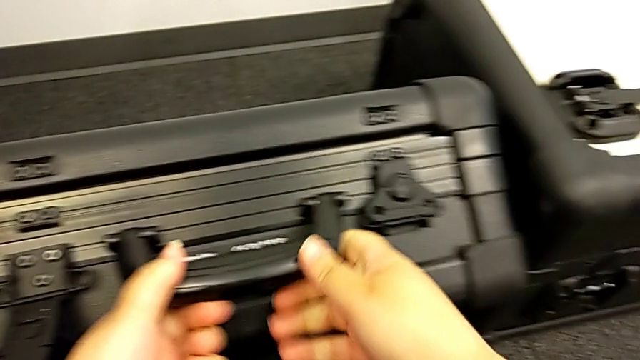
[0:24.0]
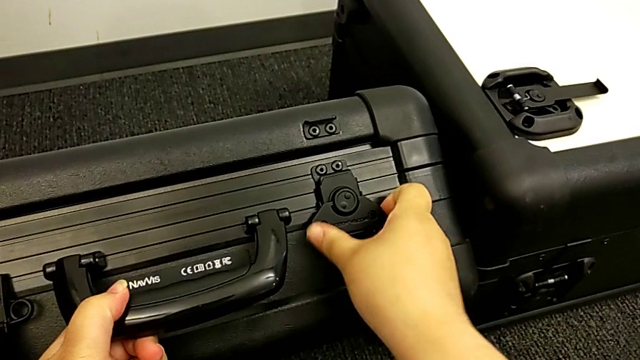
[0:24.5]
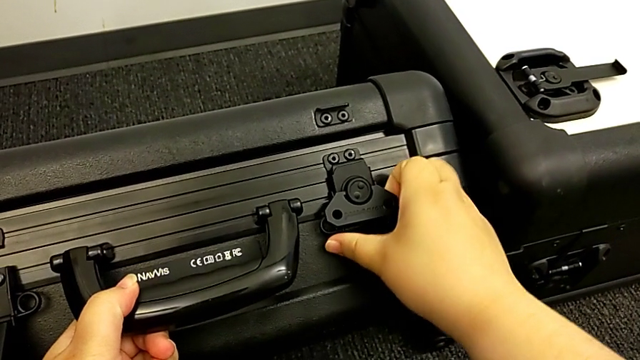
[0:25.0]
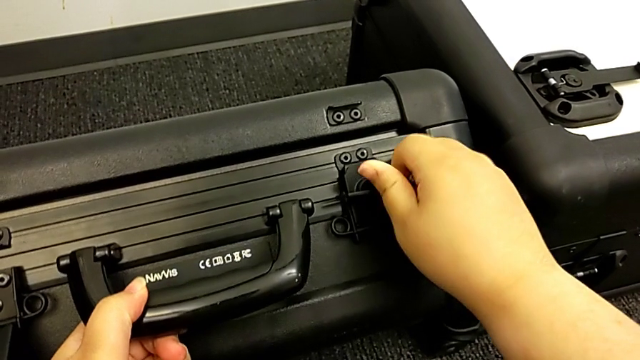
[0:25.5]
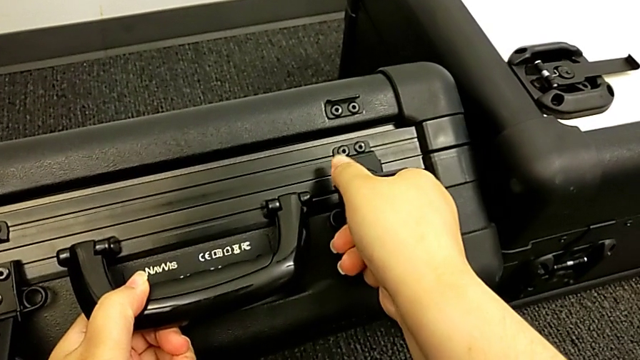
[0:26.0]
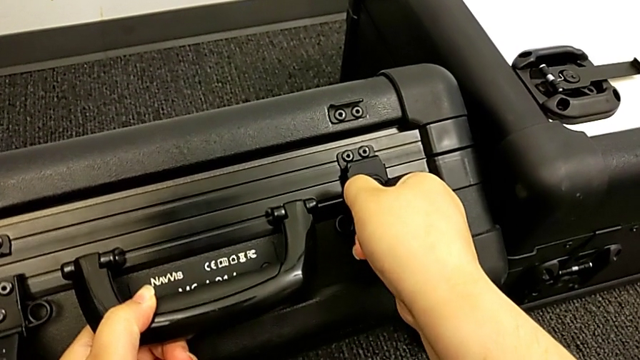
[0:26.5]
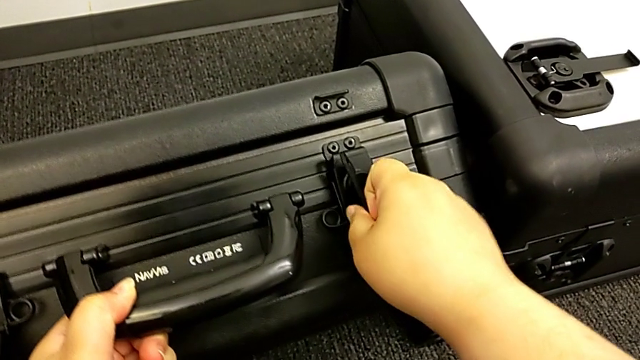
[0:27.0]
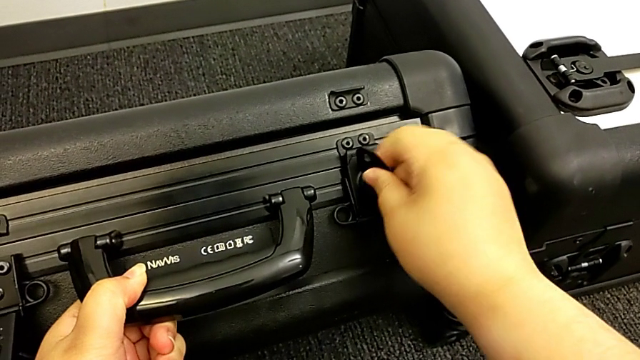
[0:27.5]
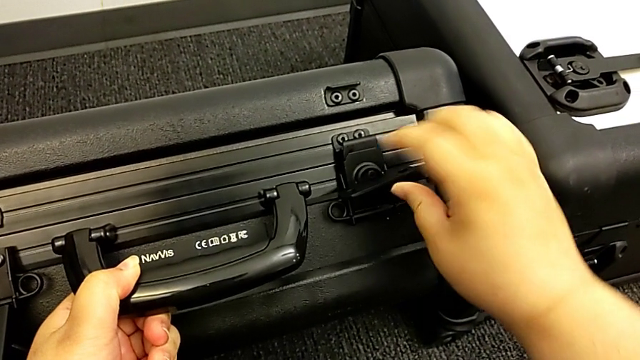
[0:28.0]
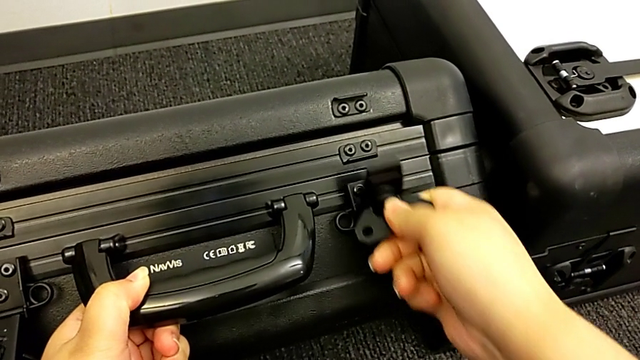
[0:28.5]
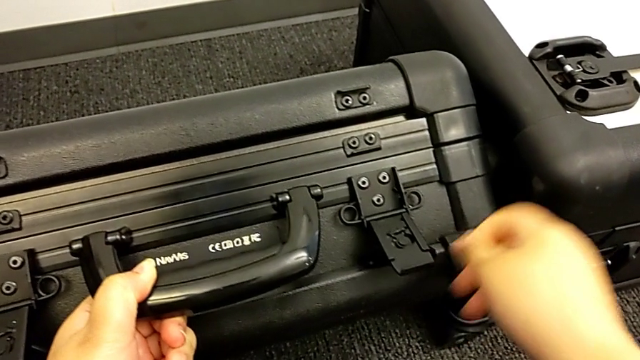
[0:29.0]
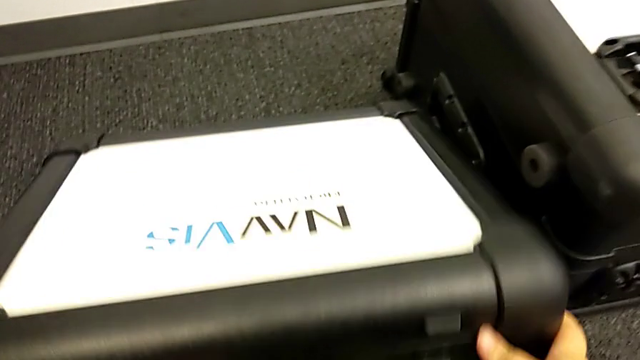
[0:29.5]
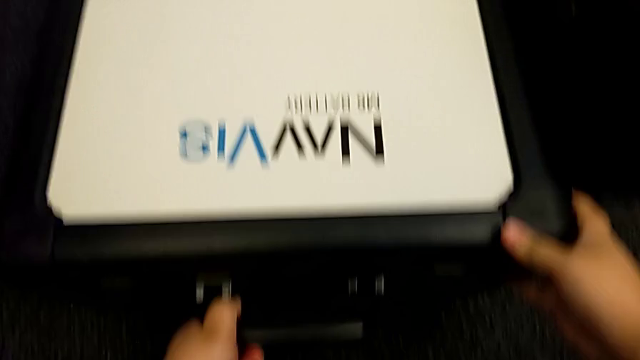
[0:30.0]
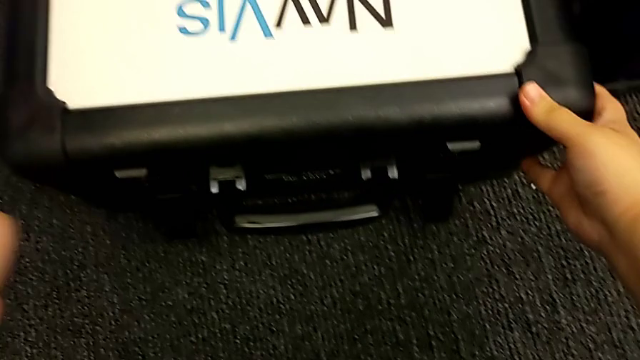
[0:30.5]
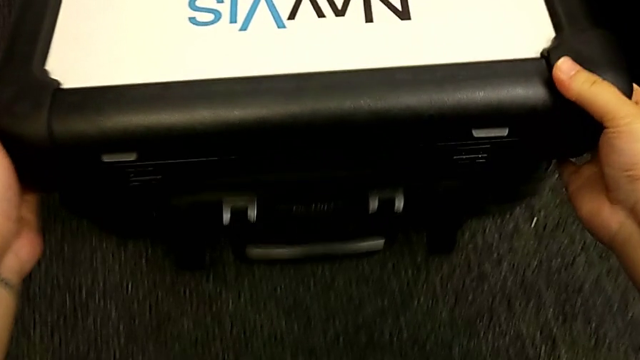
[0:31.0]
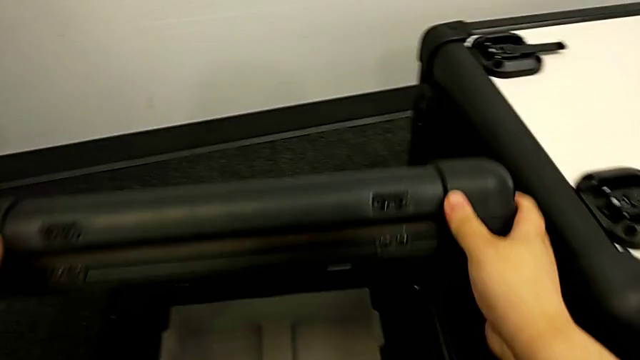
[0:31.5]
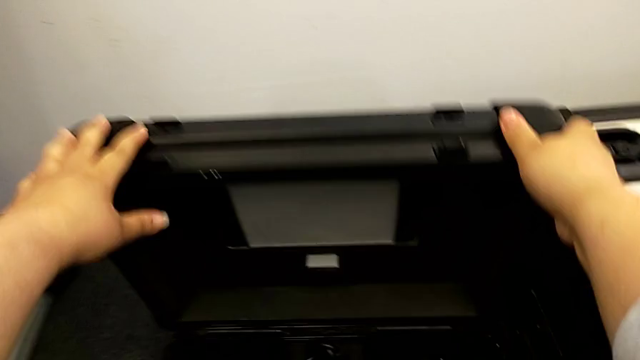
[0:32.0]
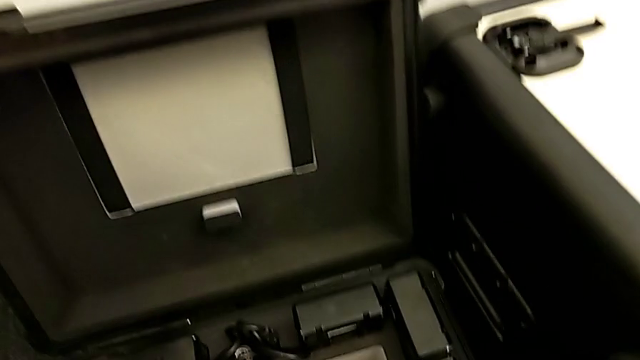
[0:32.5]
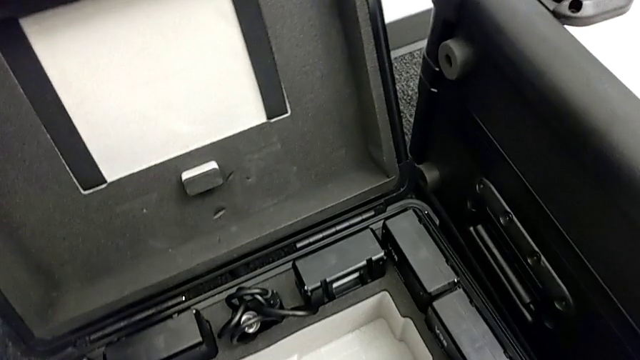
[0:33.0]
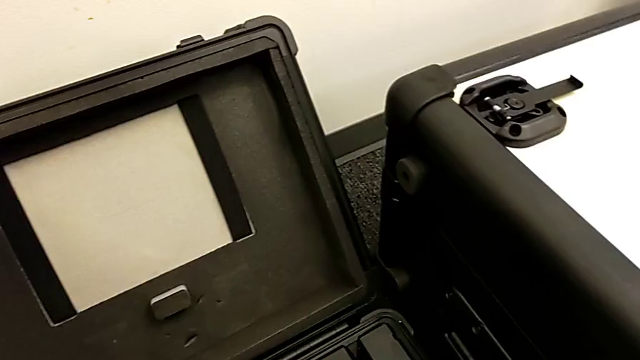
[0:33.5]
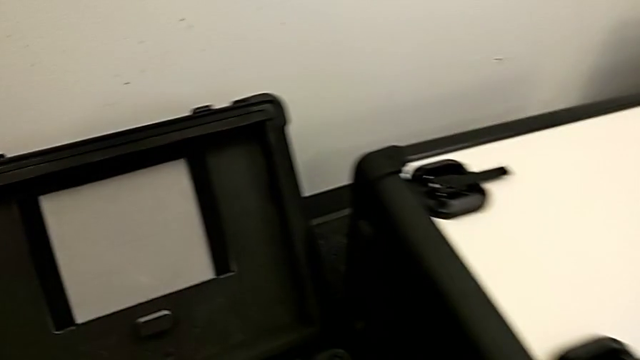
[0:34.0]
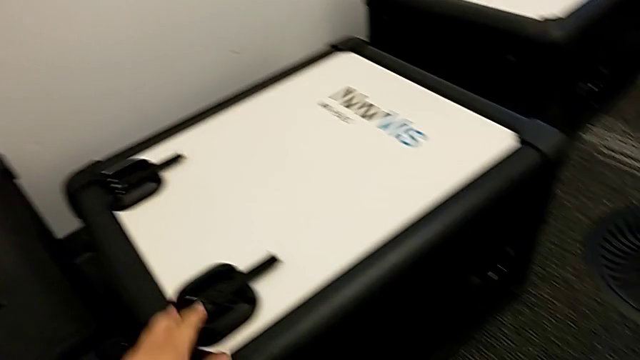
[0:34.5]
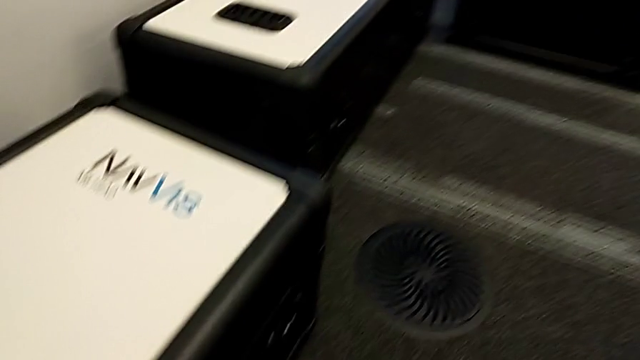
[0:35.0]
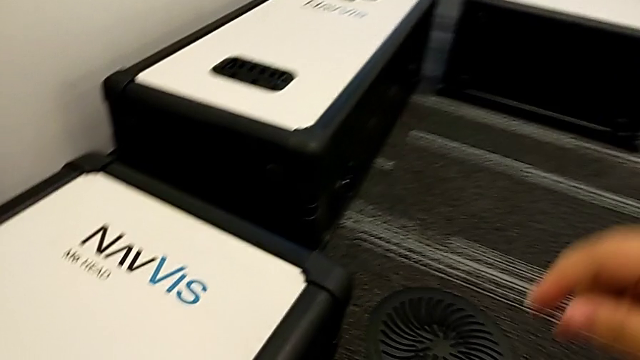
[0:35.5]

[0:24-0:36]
The camera wearer is opening the boxes. They open the box, unlock the second box lock and open the first box.

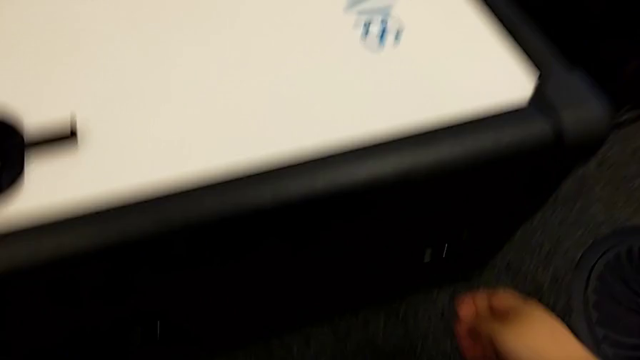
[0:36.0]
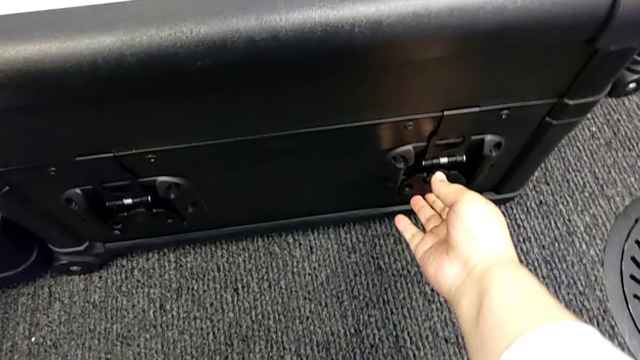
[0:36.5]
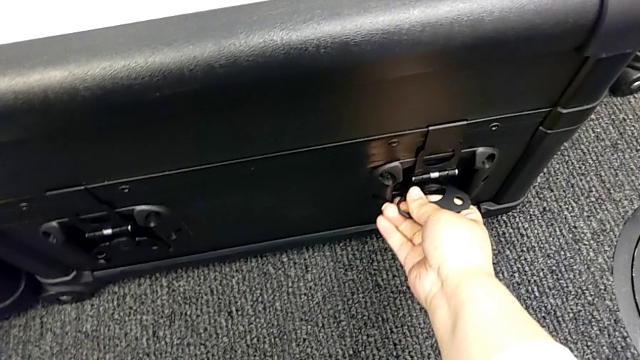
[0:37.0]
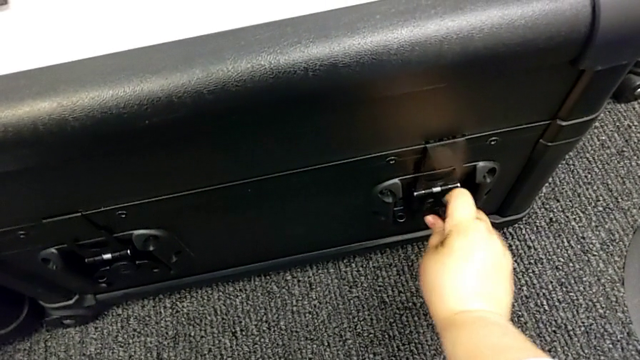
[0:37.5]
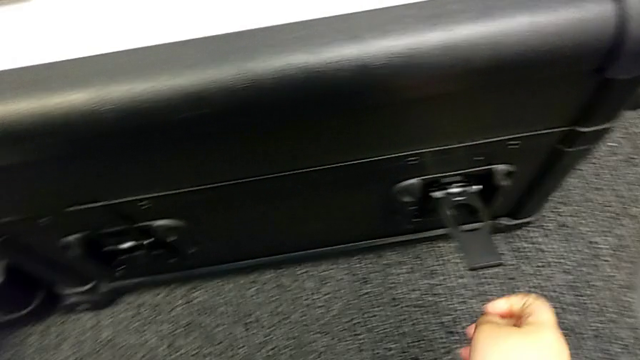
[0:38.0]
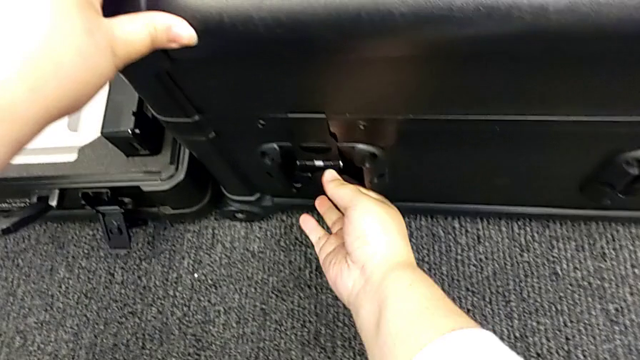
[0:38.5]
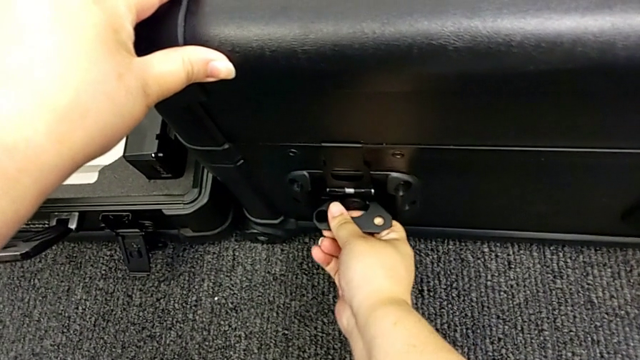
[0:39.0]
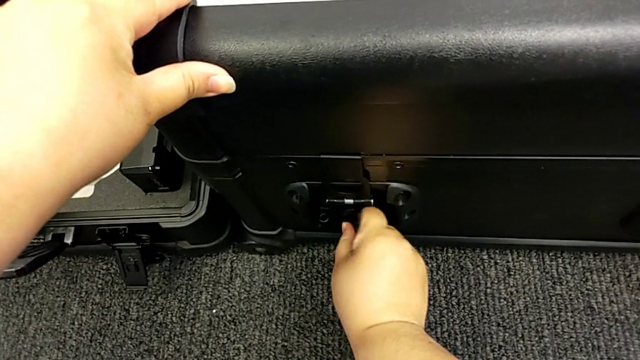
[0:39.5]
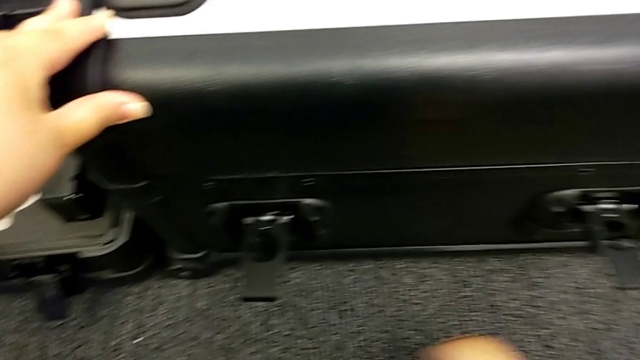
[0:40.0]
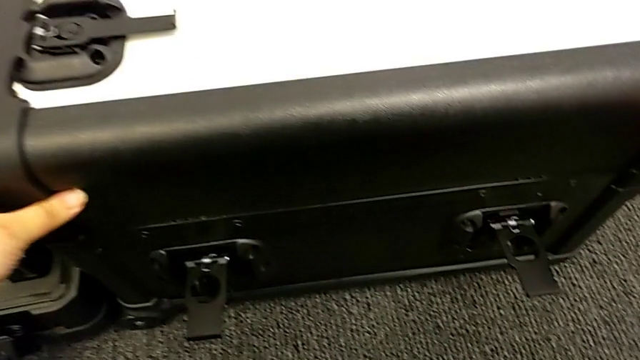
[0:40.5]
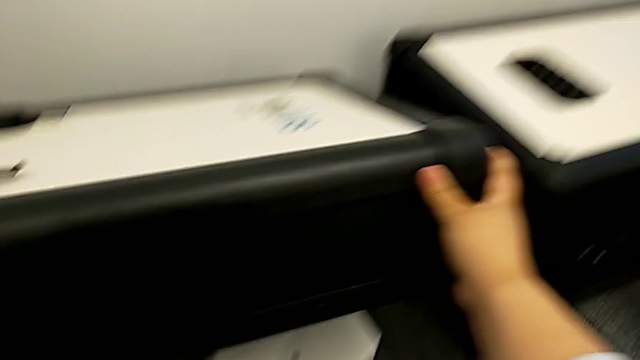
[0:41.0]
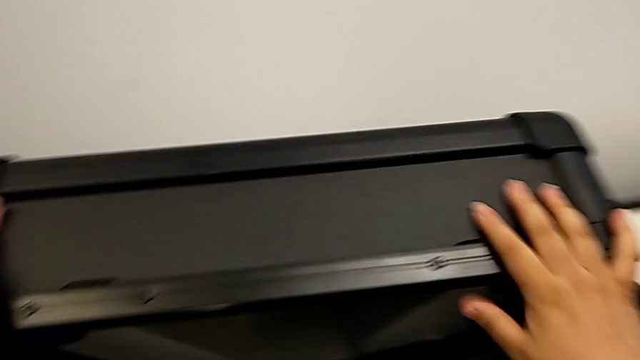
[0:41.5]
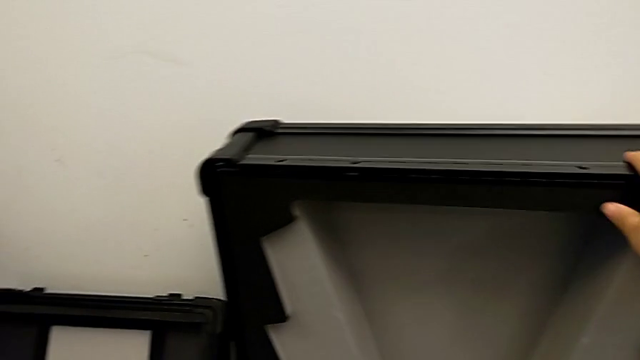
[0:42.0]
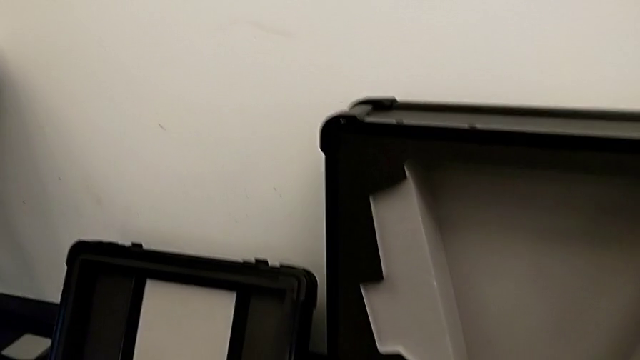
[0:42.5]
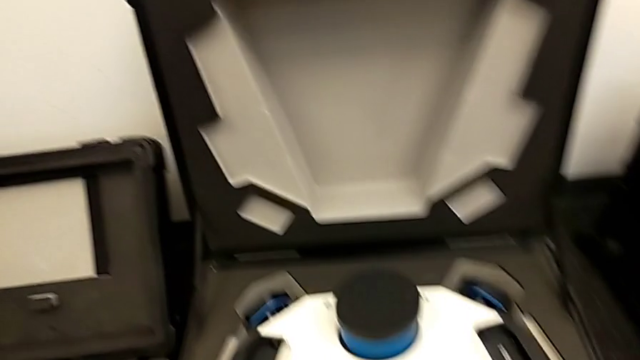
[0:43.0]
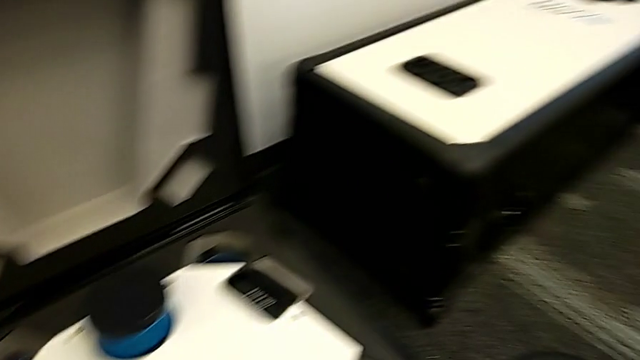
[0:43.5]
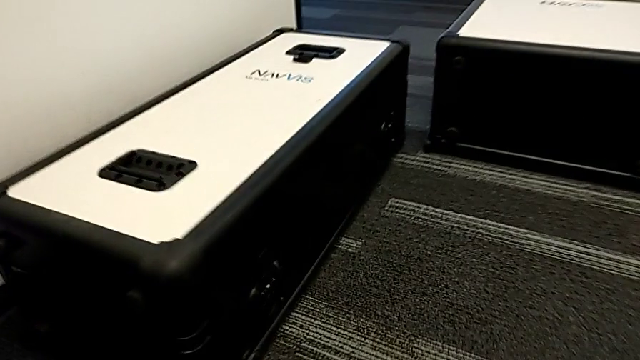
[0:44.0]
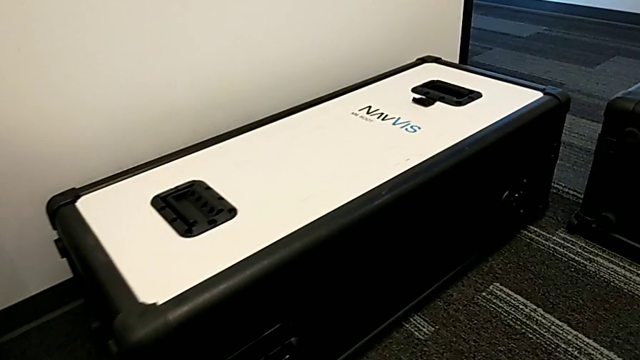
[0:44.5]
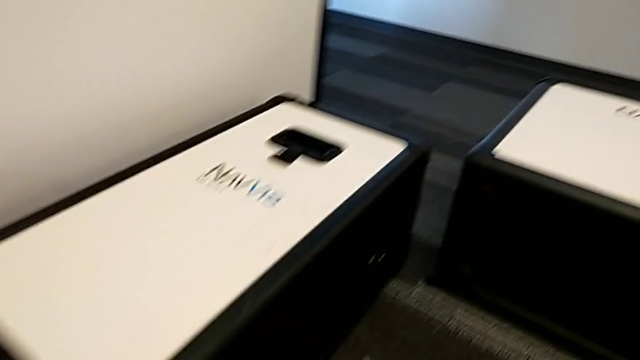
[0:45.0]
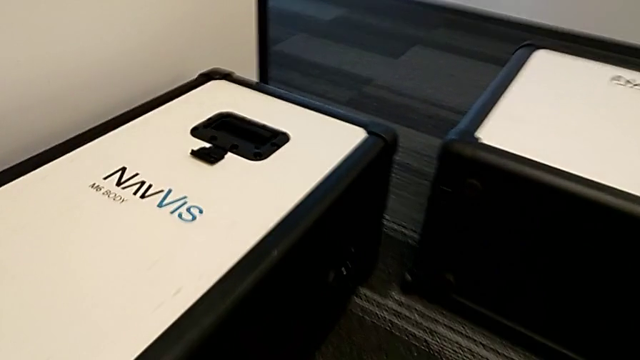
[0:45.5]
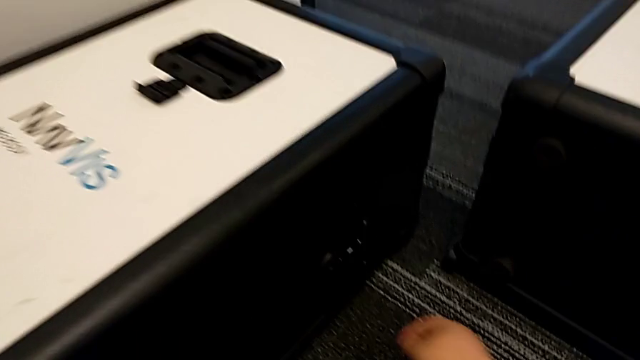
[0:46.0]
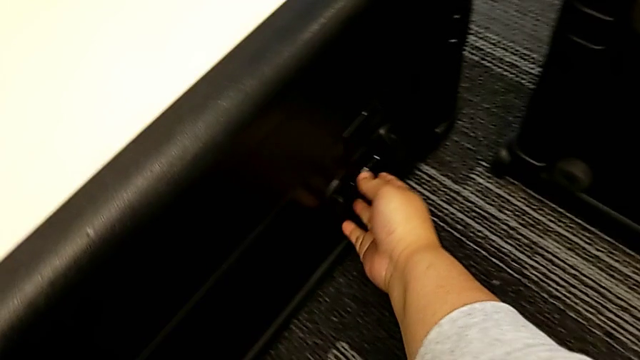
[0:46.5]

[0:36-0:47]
The camera wearer is opening the boxes. They unlock the second box, unlock the second box lock and open the second box.
